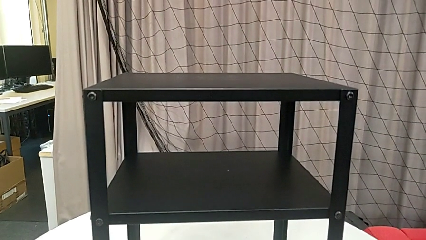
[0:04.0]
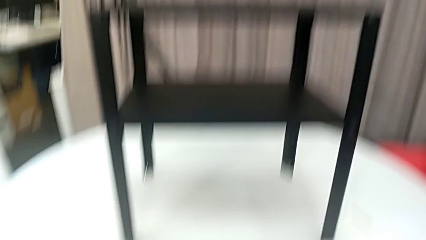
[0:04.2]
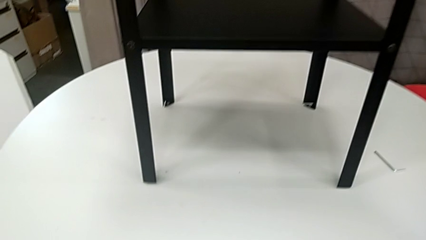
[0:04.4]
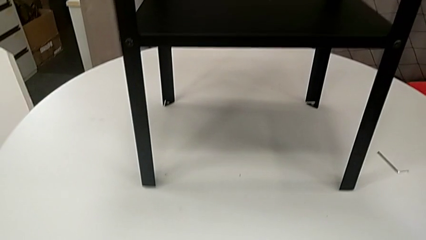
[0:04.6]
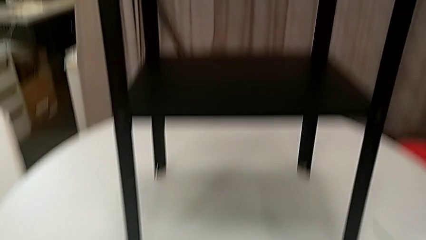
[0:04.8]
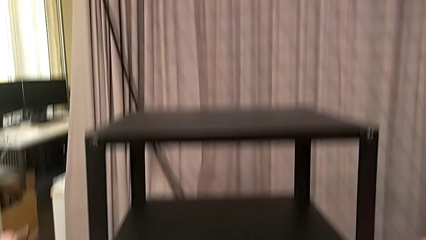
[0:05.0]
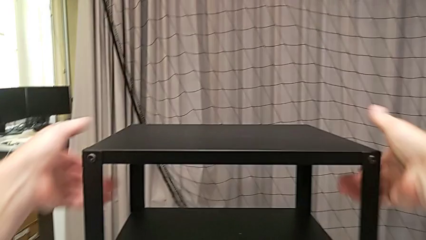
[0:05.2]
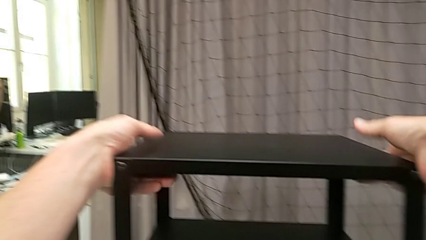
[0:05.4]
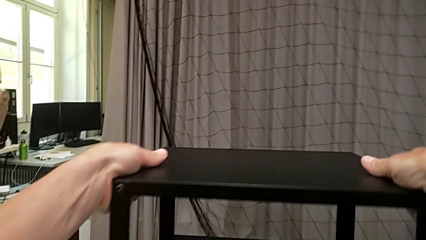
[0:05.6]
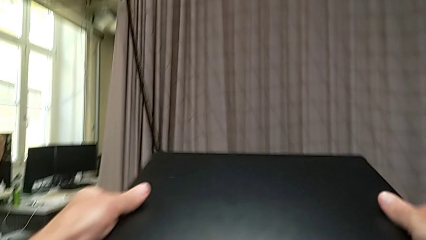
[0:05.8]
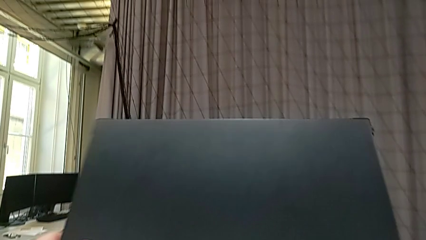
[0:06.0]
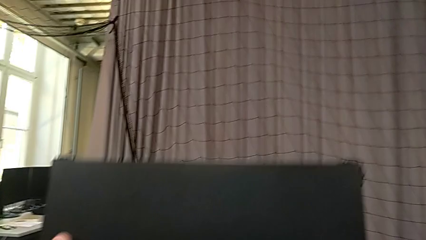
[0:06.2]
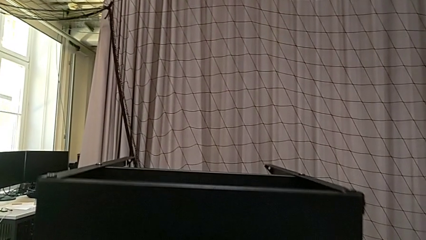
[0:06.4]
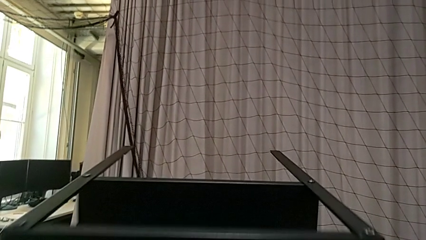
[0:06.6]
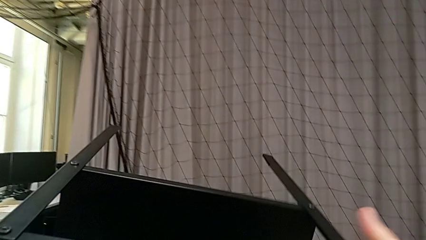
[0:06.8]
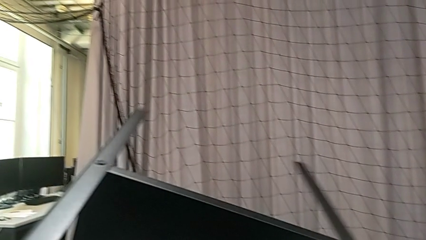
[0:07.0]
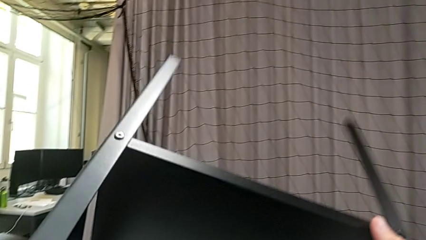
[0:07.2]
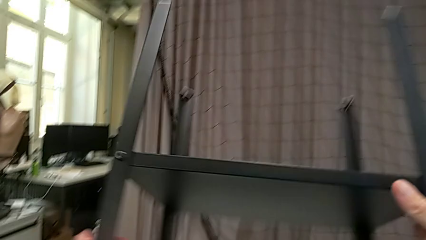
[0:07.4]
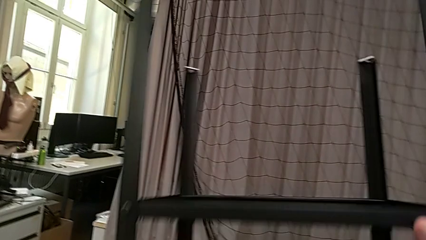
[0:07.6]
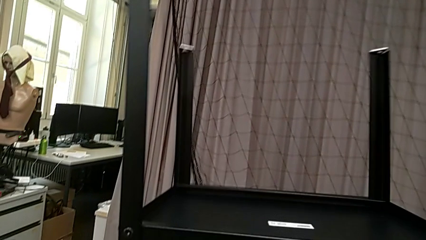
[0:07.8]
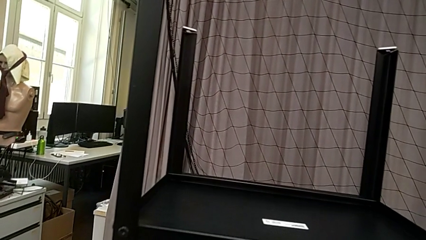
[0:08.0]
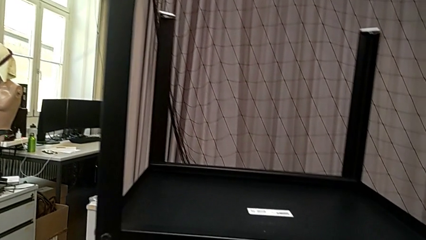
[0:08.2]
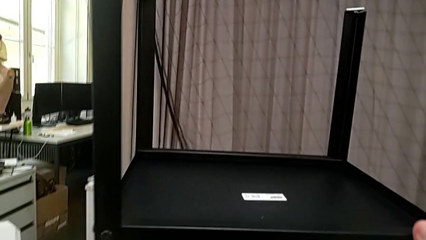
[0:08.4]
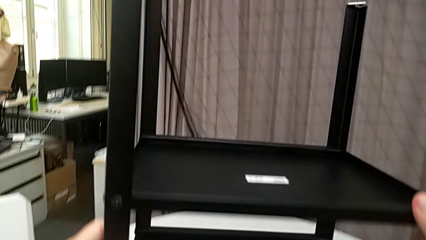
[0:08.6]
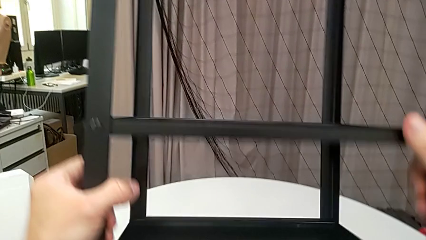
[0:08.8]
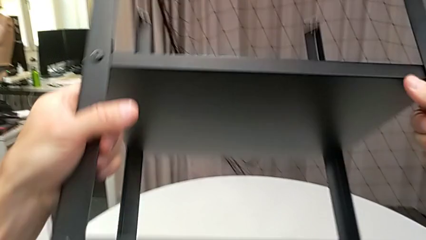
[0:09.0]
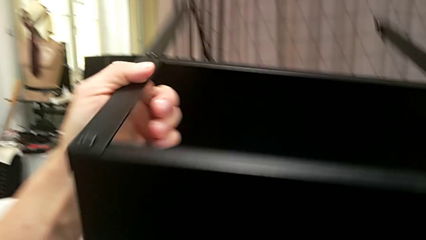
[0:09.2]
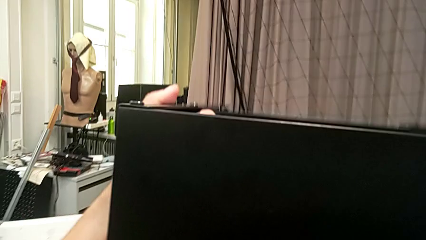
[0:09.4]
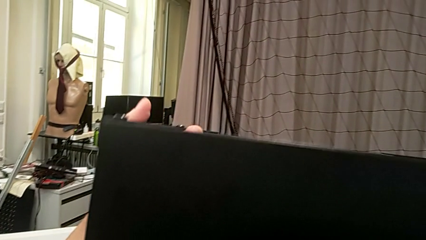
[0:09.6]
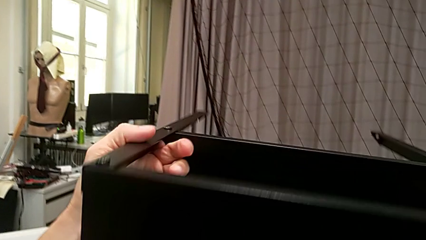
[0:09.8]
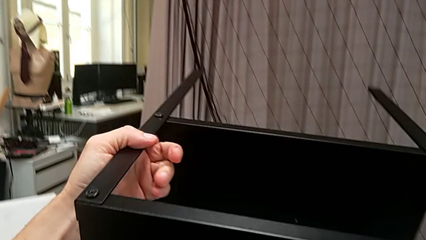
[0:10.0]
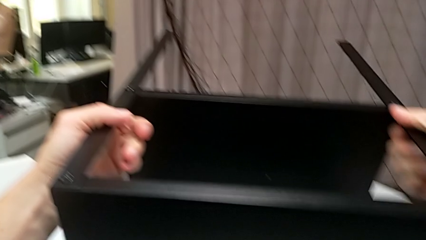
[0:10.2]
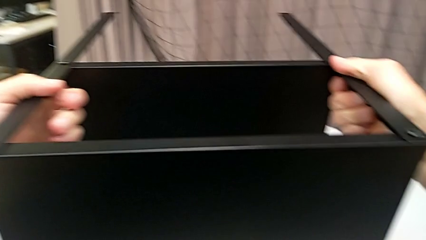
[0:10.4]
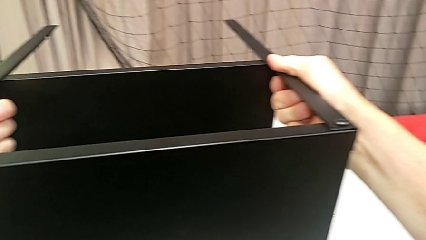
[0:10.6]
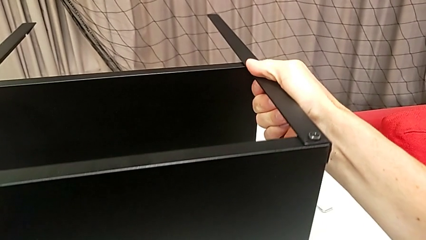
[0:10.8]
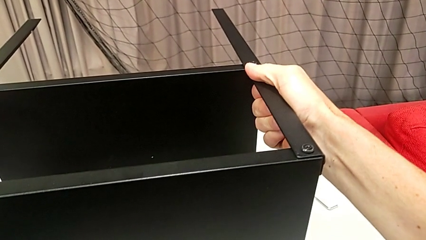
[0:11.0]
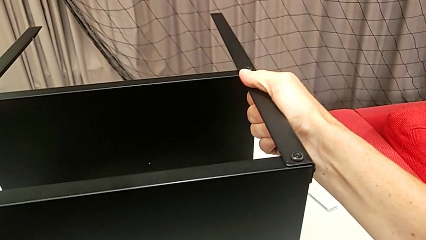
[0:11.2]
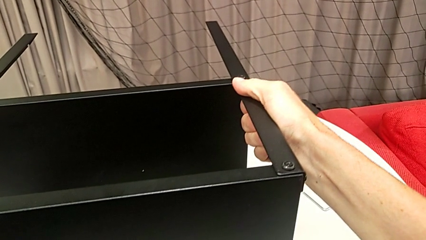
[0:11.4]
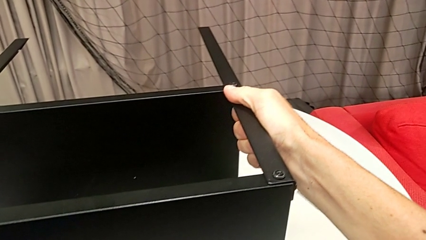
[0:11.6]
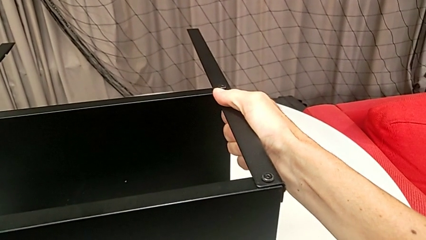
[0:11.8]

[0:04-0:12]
The camera wearer flips the table. They approach the nightstand, grab it, rotate it and place it.

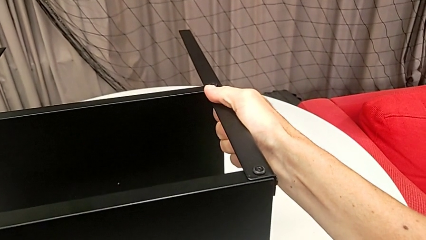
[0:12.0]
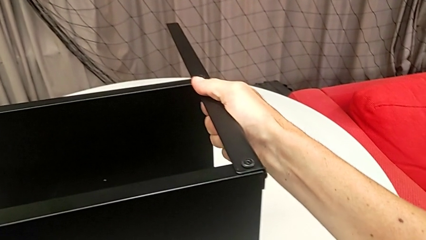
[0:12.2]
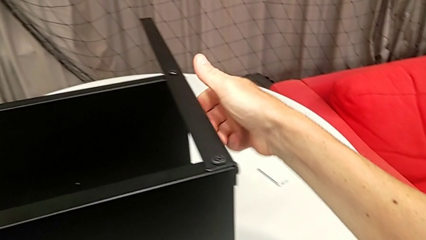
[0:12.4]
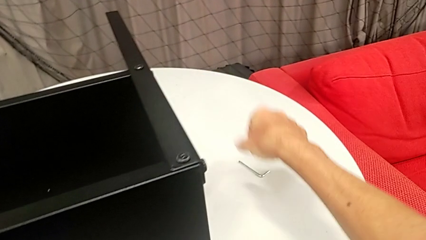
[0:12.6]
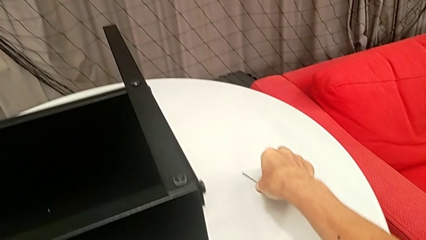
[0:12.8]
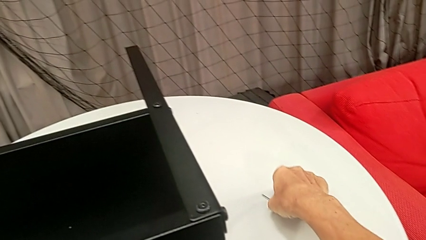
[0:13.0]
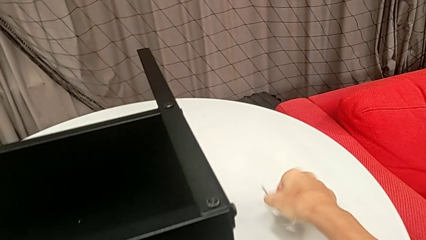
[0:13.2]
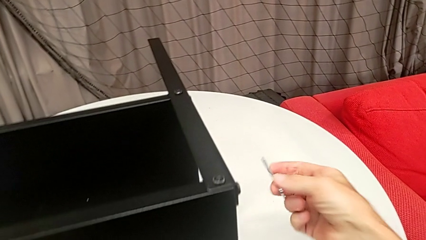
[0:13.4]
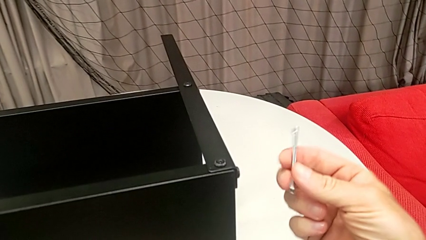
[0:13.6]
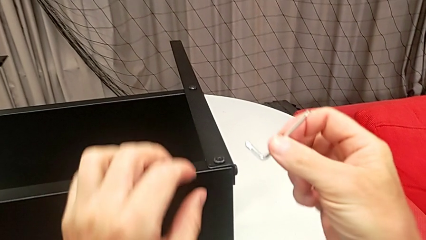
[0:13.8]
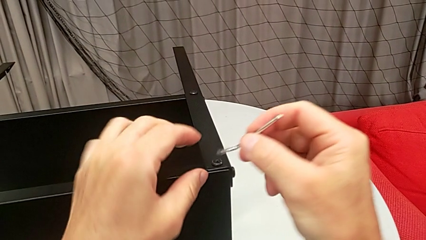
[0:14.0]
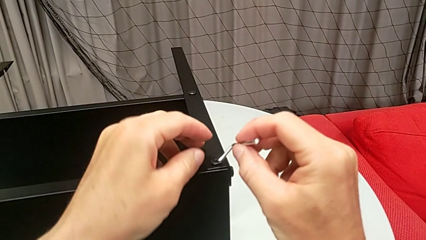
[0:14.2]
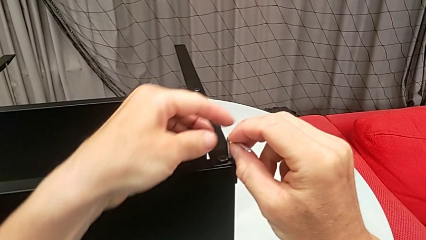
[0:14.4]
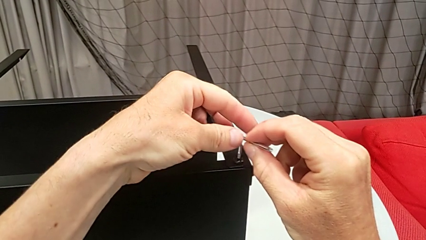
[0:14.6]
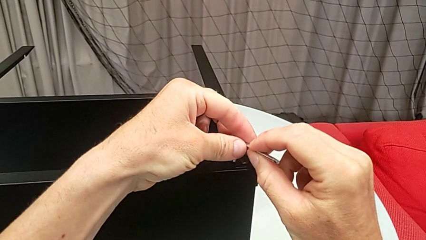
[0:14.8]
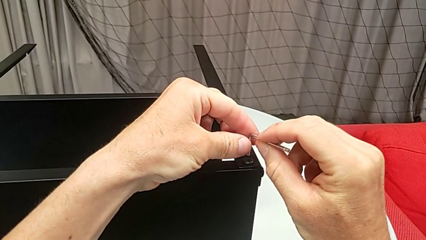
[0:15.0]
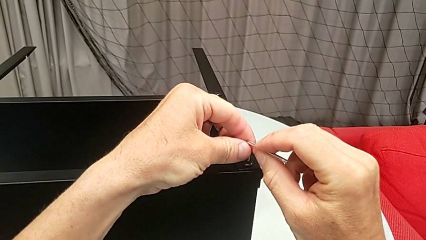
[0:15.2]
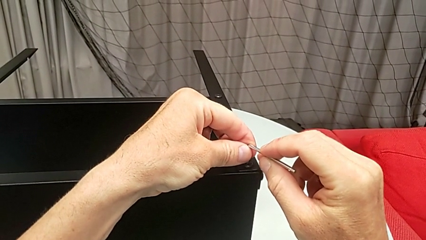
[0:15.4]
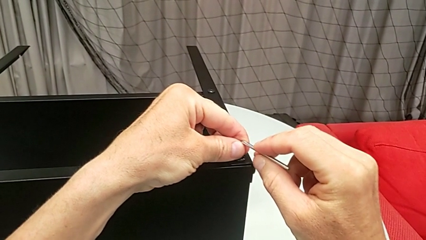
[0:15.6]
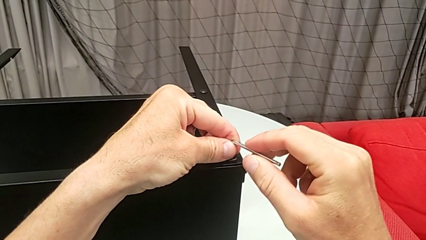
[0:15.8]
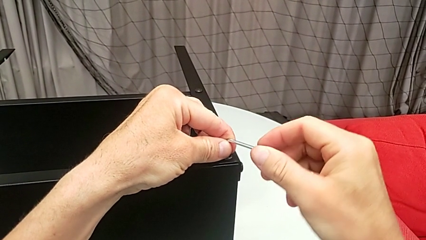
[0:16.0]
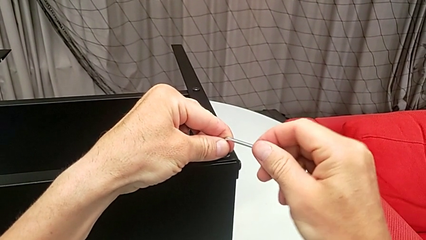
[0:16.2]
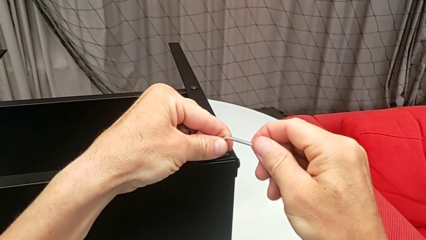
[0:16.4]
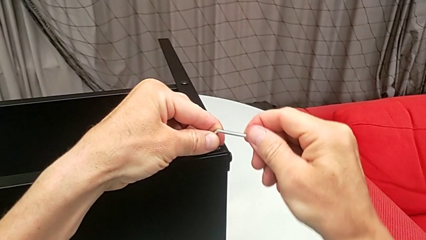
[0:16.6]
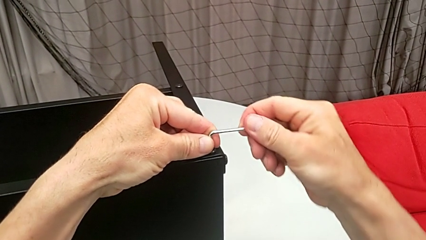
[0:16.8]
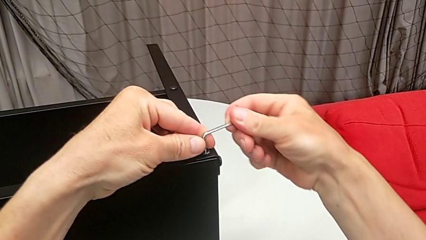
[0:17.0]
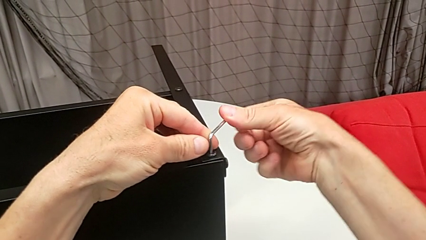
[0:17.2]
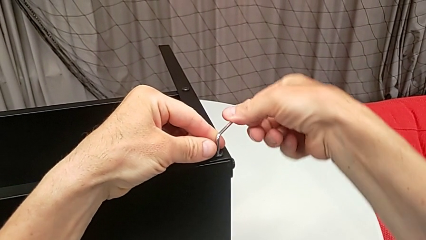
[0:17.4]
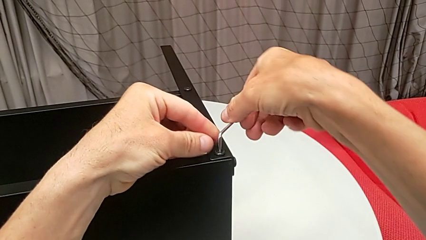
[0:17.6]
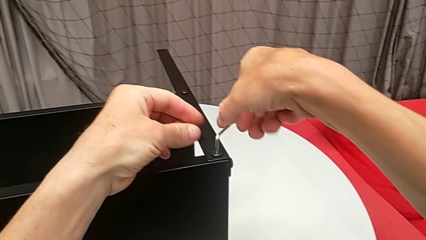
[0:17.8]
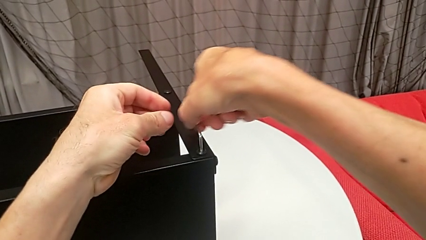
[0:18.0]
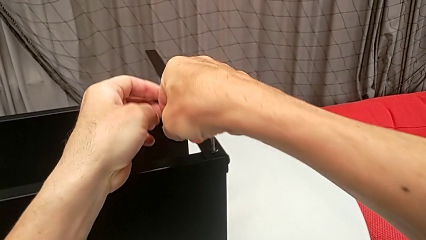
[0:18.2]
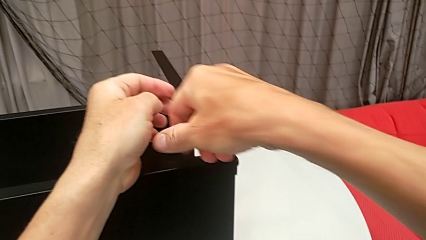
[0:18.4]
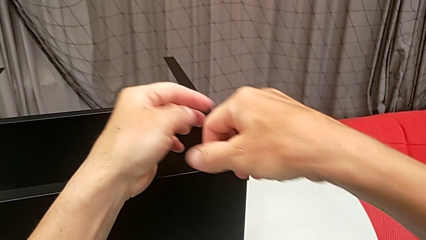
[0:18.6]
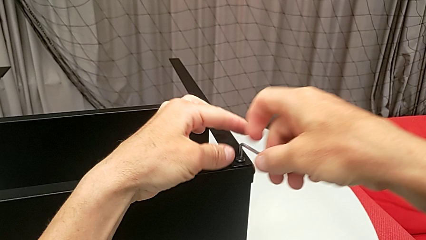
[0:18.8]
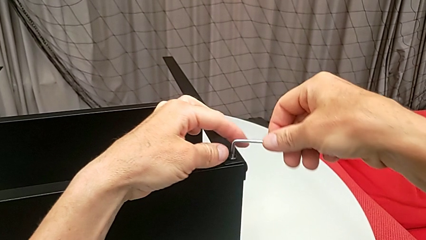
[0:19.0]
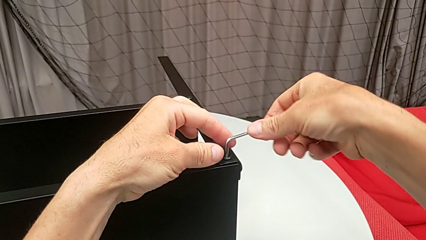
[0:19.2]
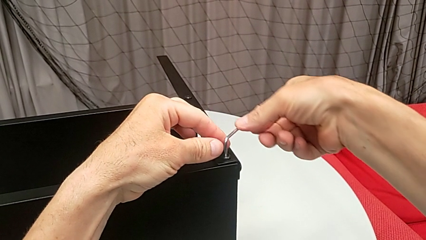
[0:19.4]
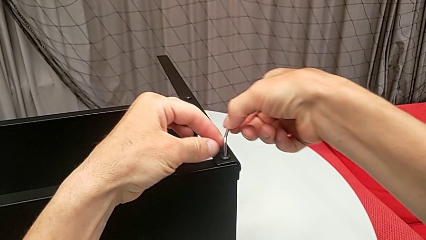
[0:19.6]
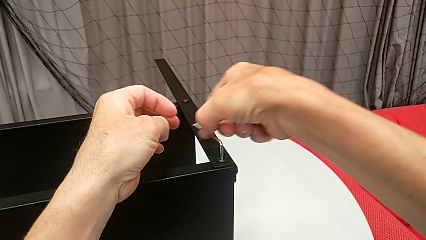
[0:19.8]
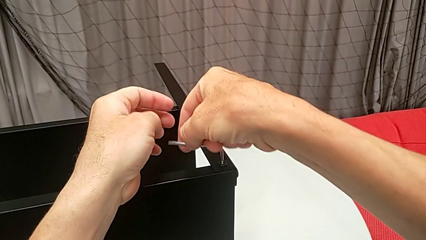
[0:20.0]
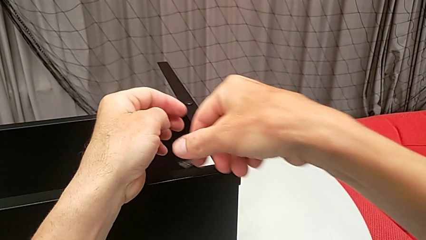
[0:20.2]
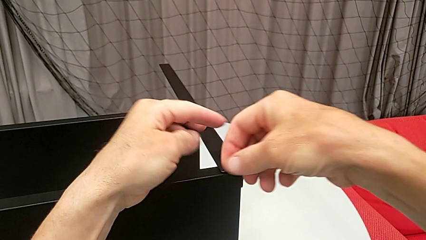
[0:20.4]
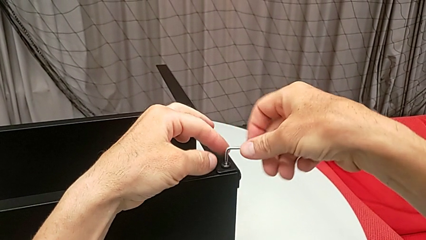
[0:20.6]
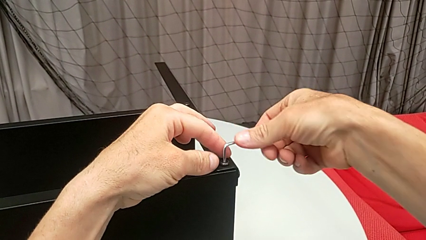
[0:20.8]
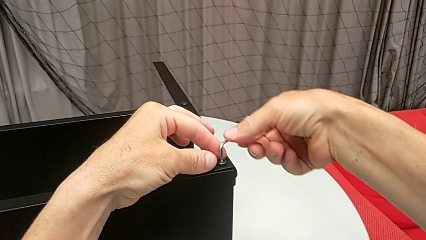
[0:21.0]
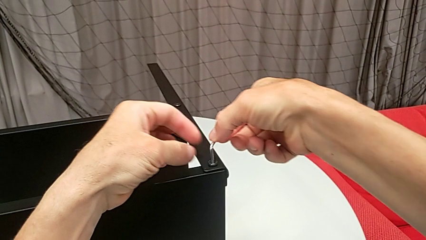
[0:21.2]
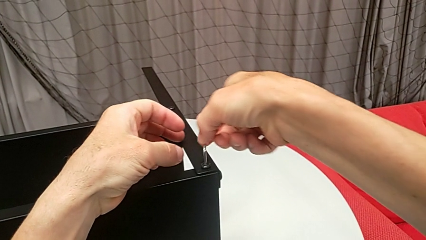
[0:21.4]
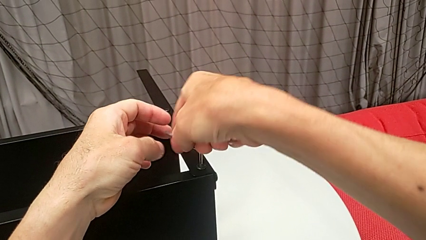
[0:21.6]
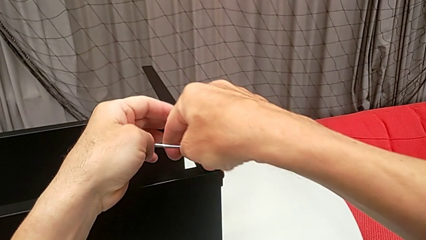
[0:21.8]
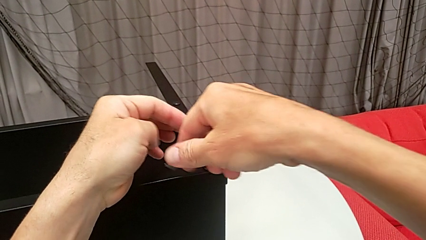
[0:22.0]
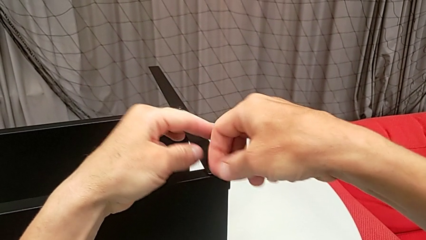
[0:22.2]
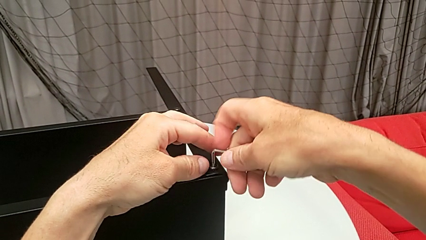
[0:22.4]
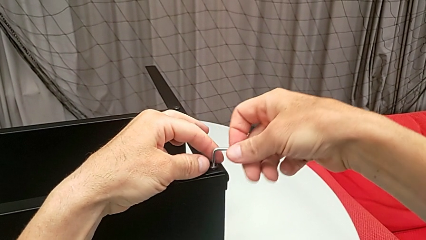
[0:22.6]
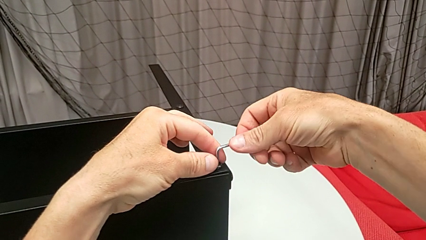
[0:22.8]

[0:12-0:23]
The camera wearer is disassembling the upper tray from the nightstand. They grab the Allen wrench, insert it and begin to unscrew the hex socket head.
